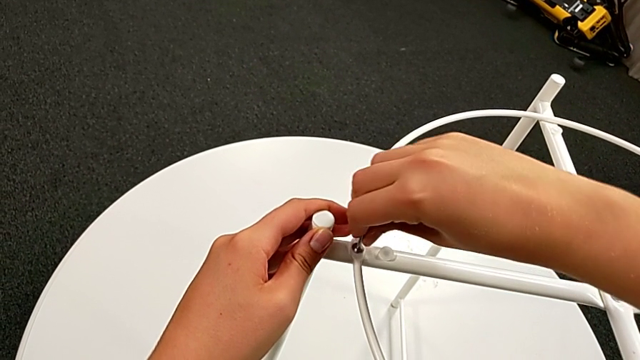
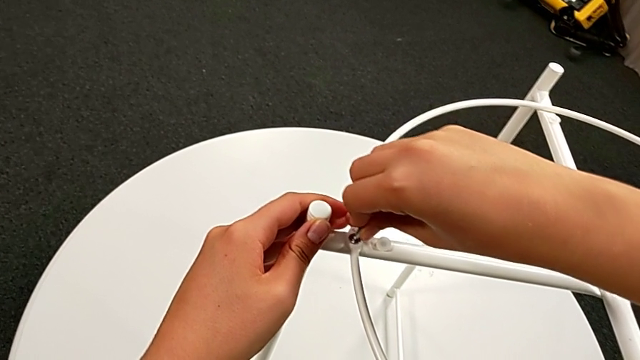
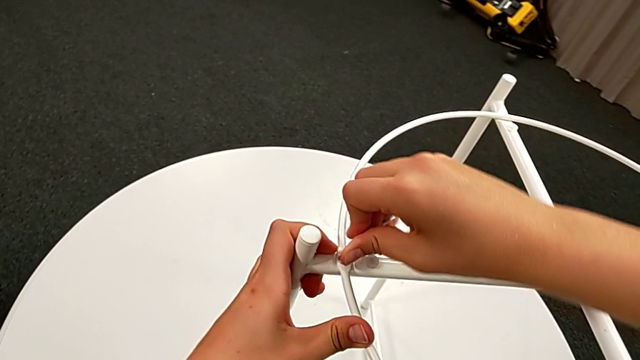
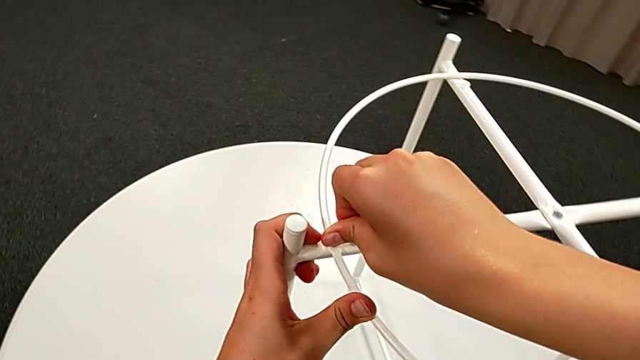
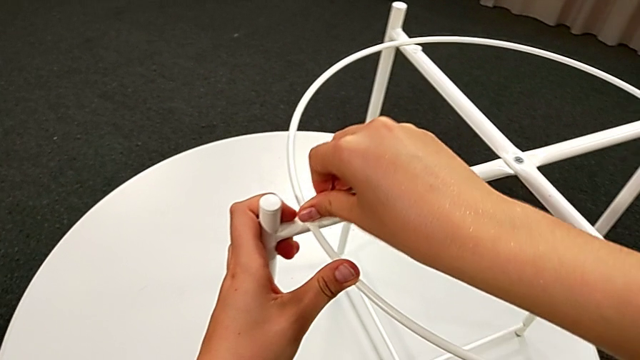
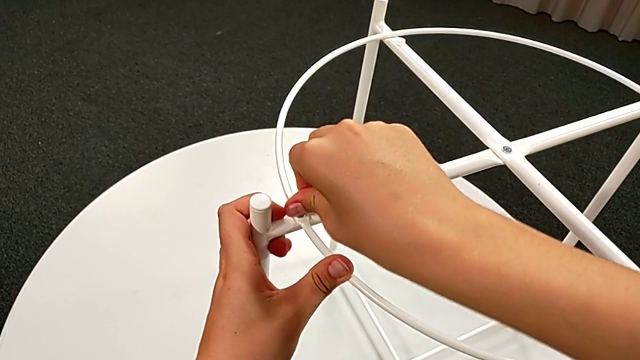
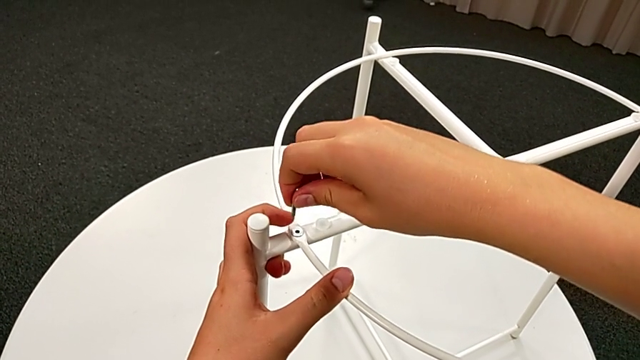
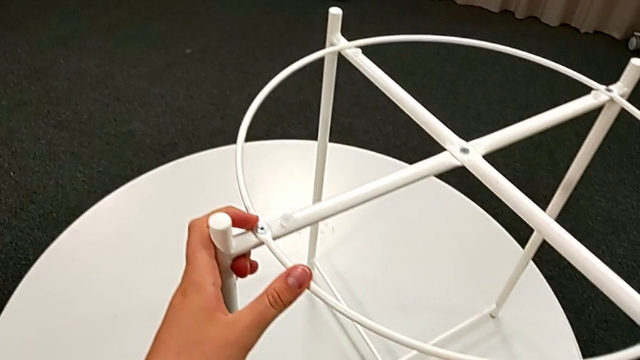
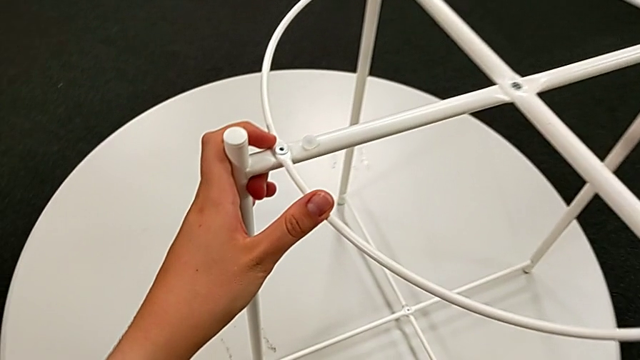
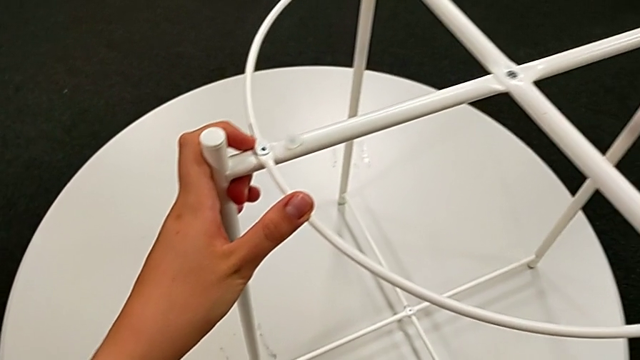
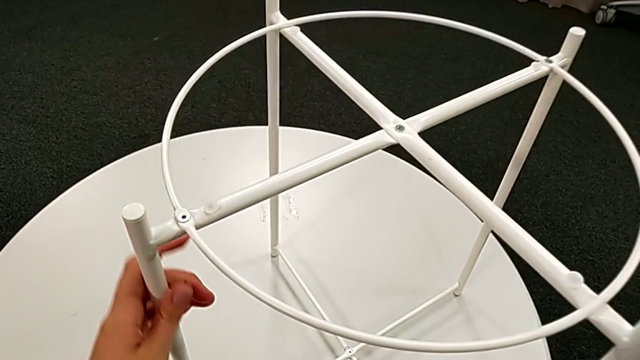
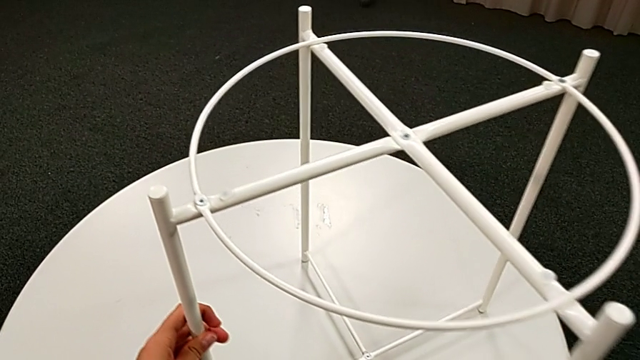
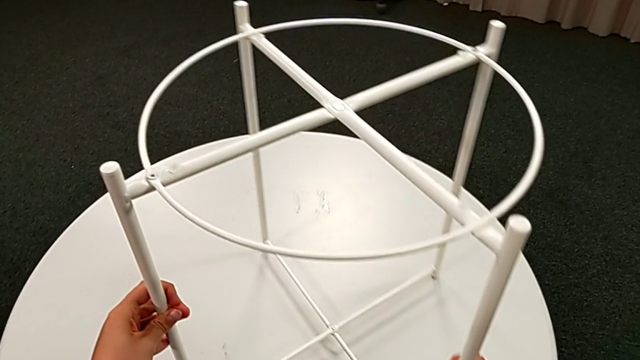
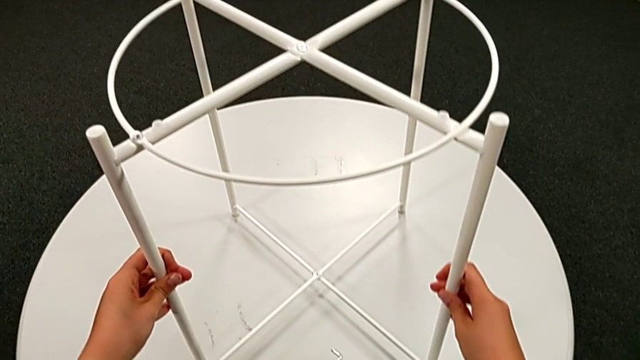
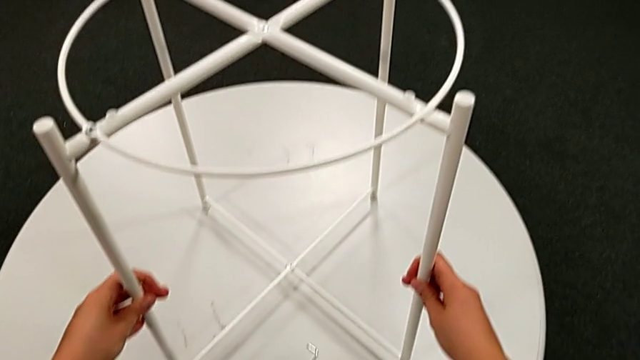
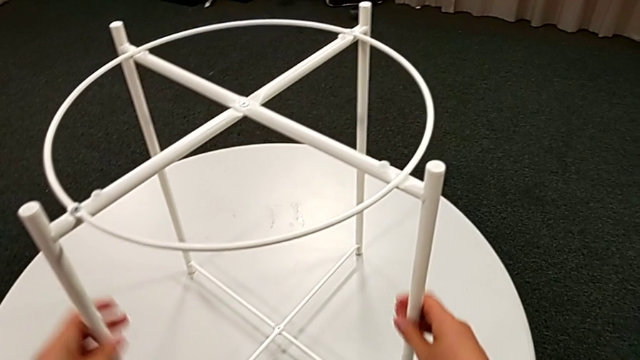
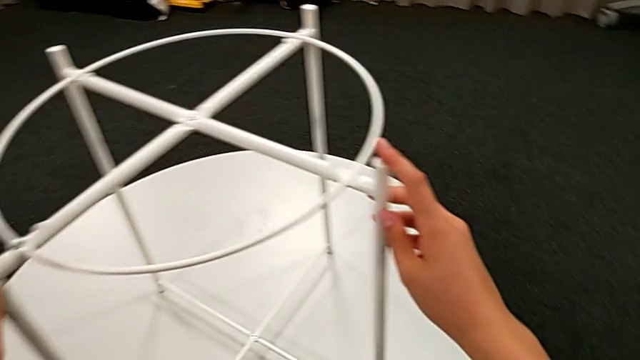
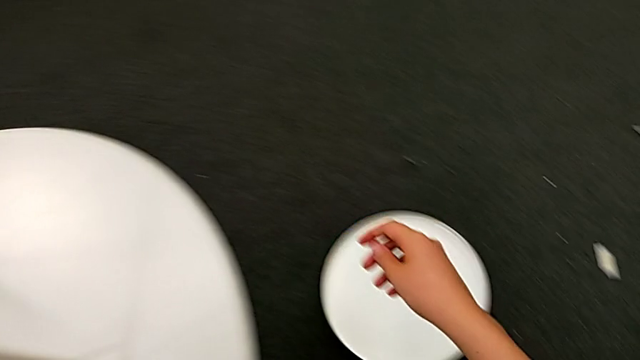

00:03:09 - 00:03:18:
The camera wearer is assembling the circle with the legs. They screw the hex socket head, withdraw the Allen wrench, place it, slide the leg and inspect it.

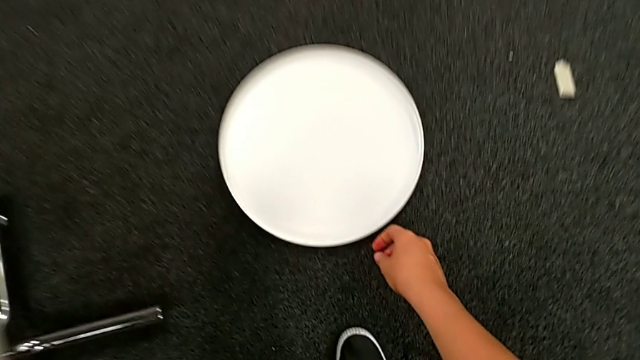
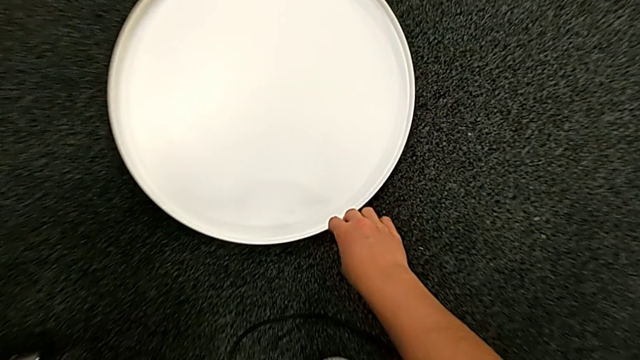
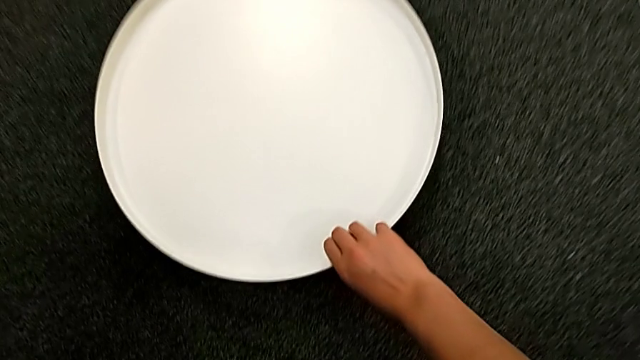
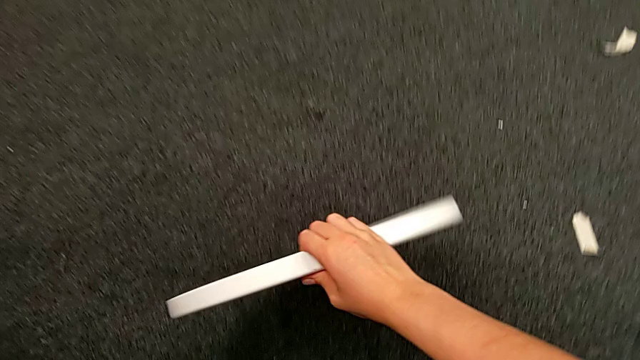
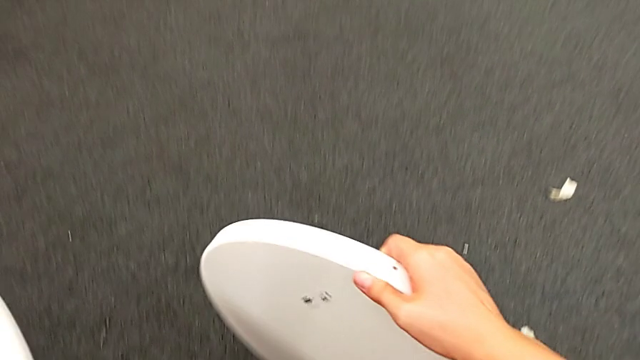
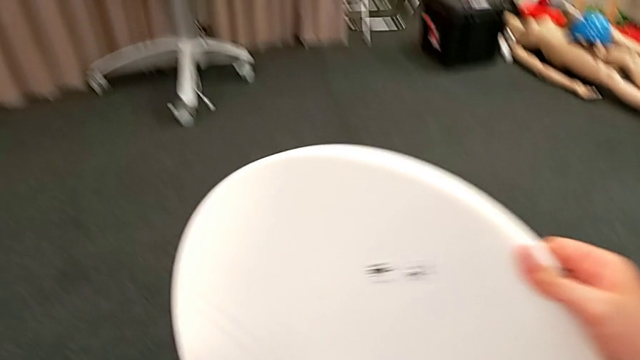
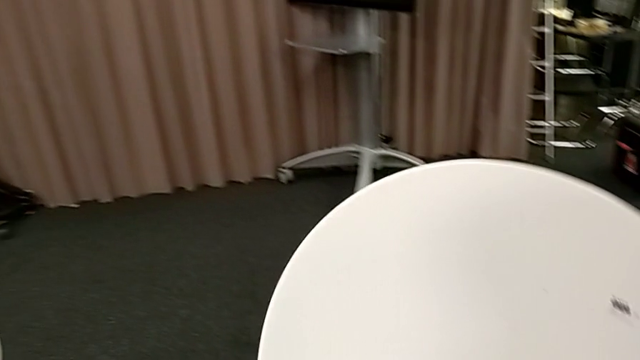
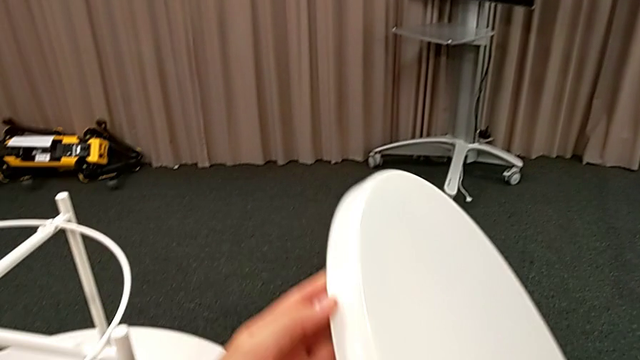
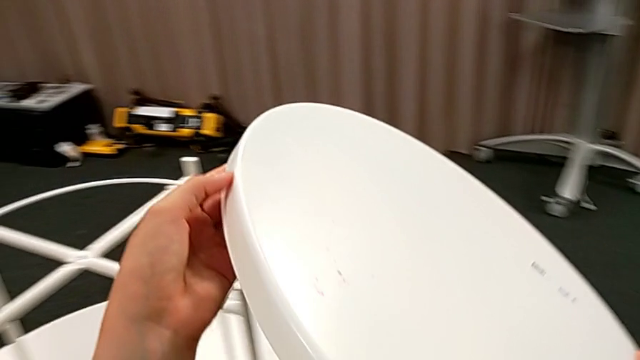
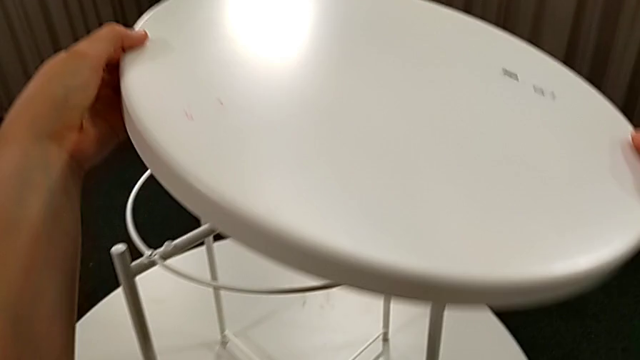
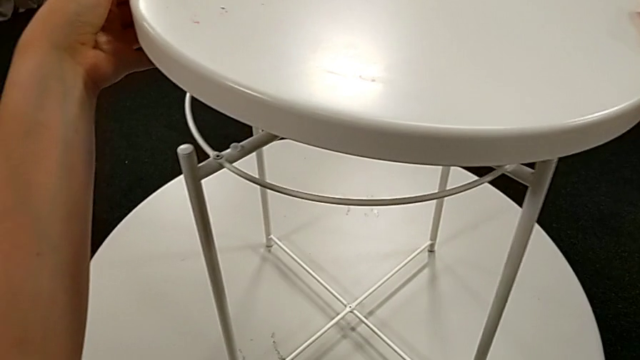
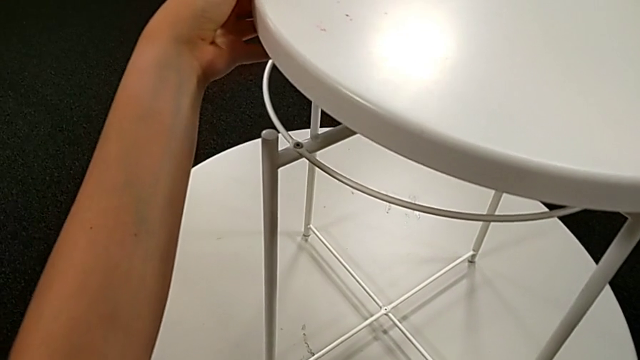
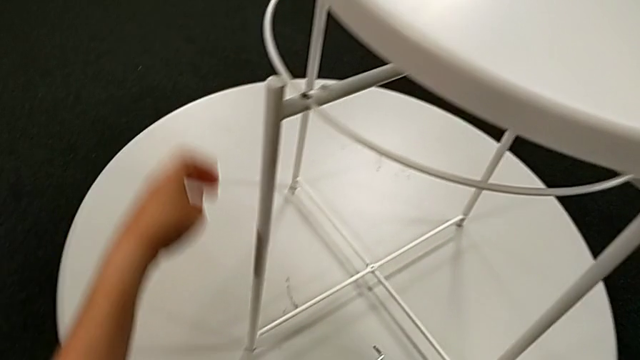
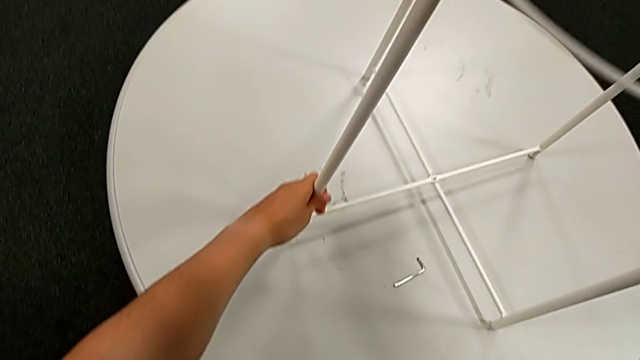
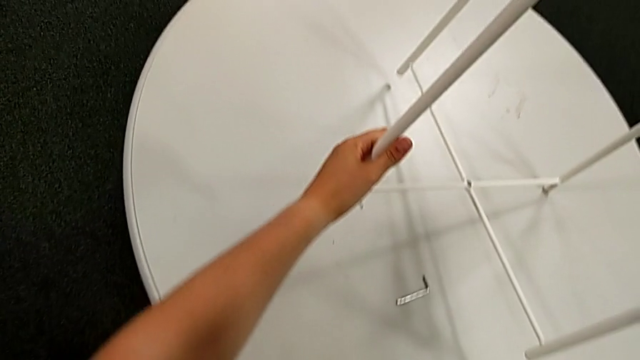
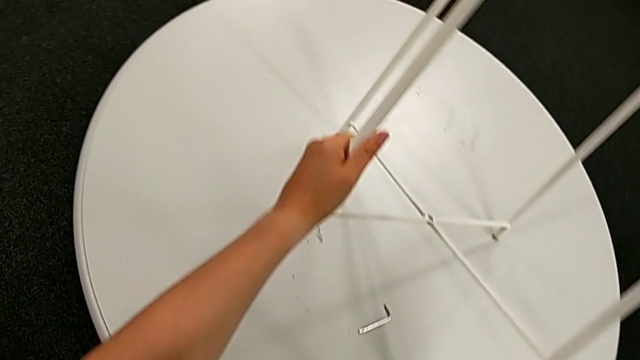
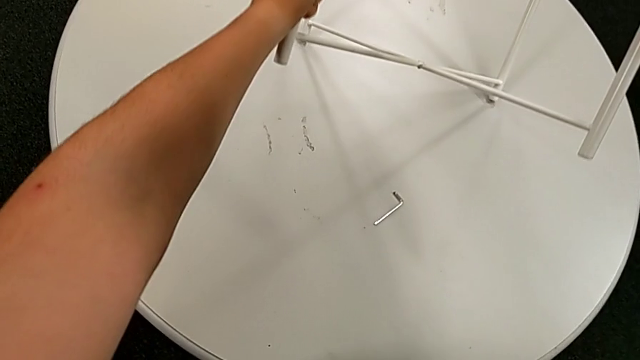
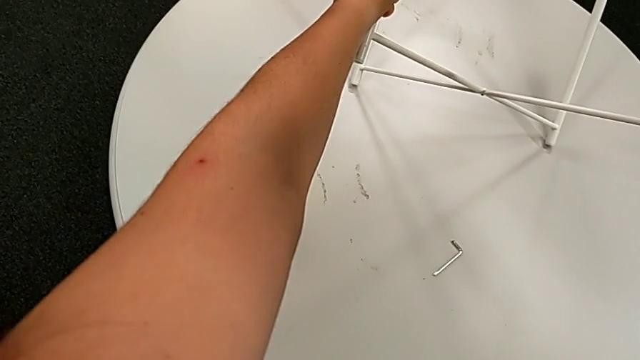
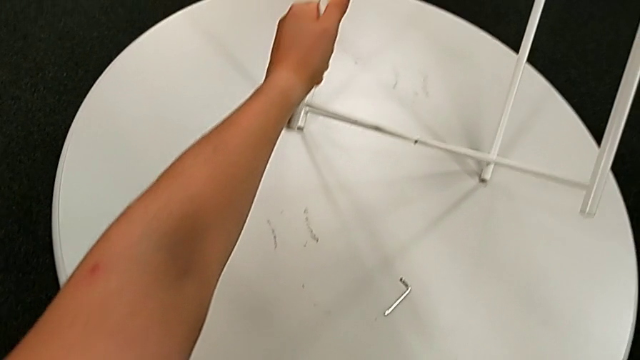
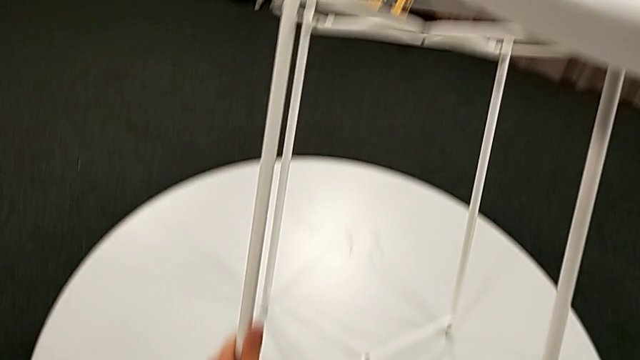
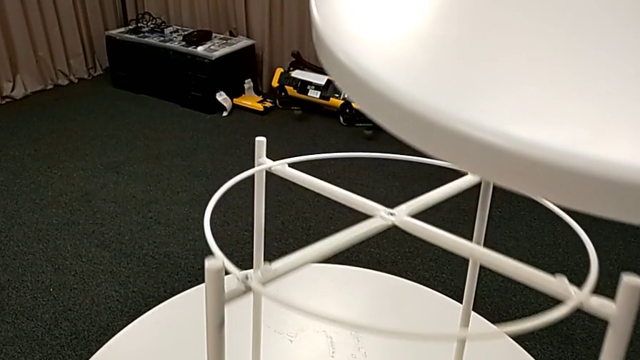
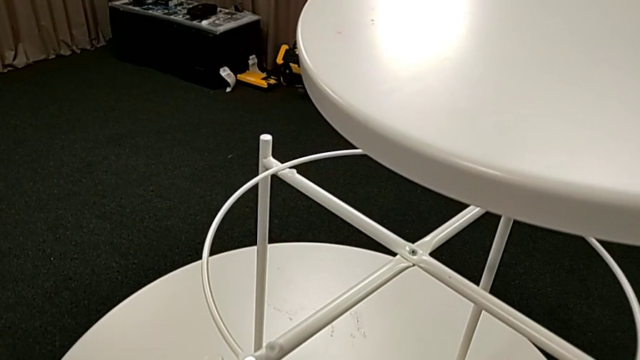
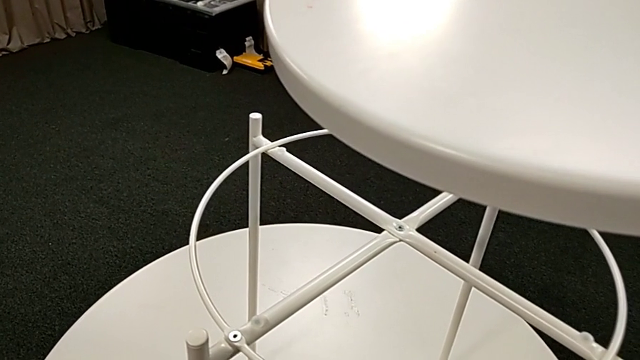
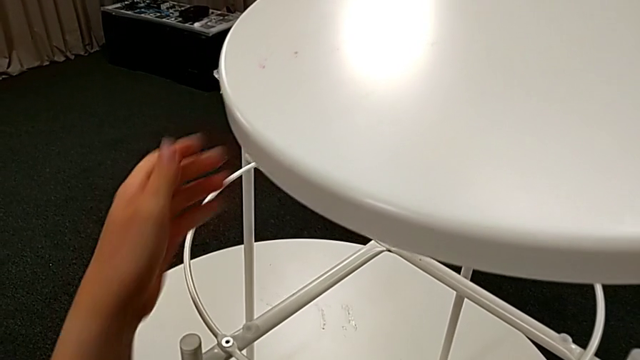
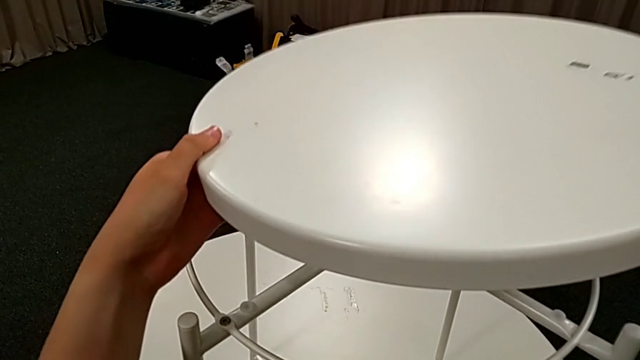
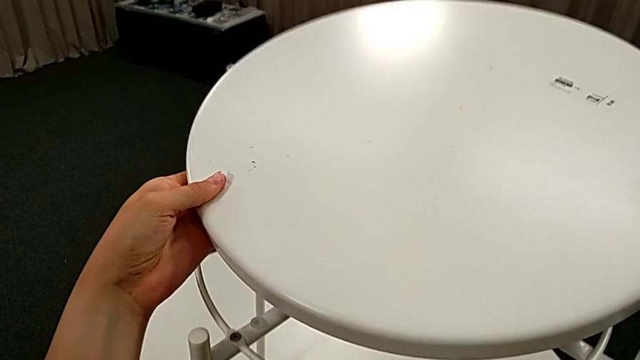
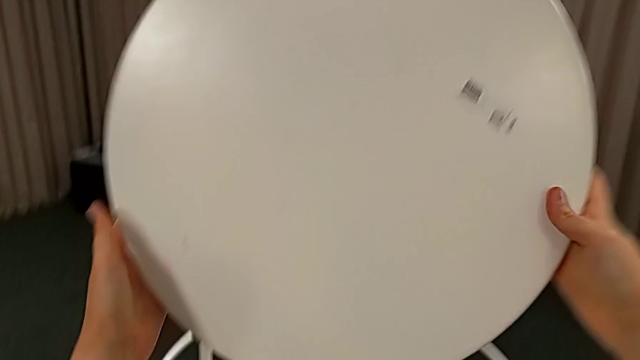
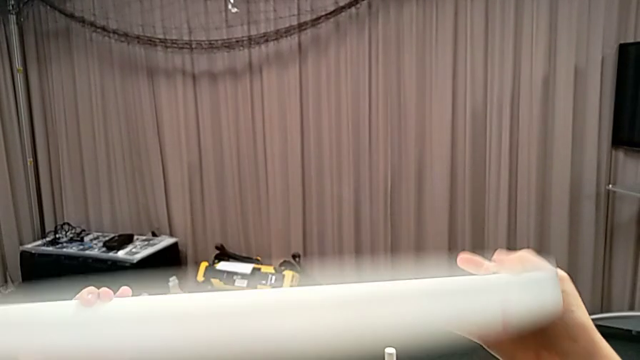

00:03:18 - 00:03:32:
The camera wearer is placing the tray on the table top. They grab the tray, lift it, inspect the leg, place it and rotate the tray.
